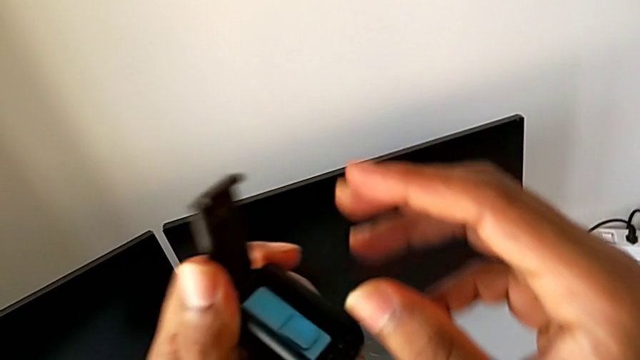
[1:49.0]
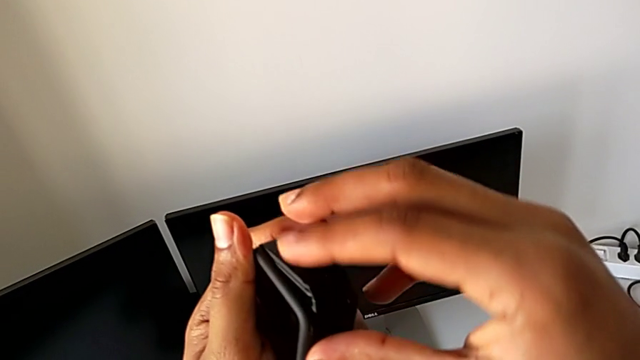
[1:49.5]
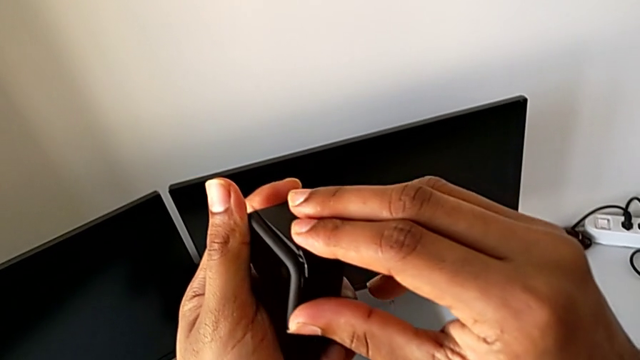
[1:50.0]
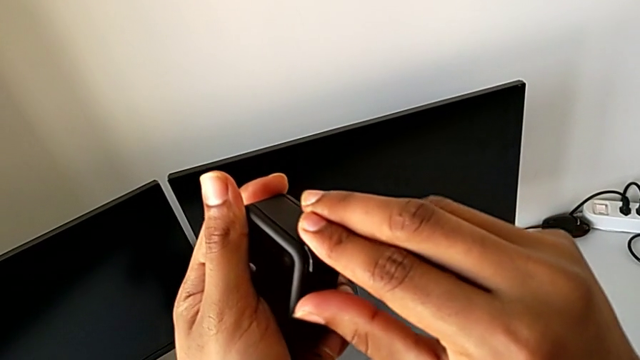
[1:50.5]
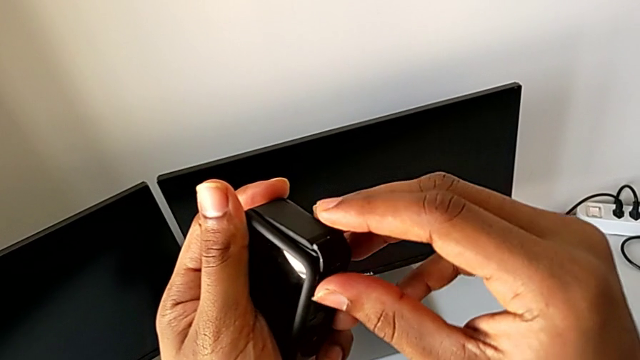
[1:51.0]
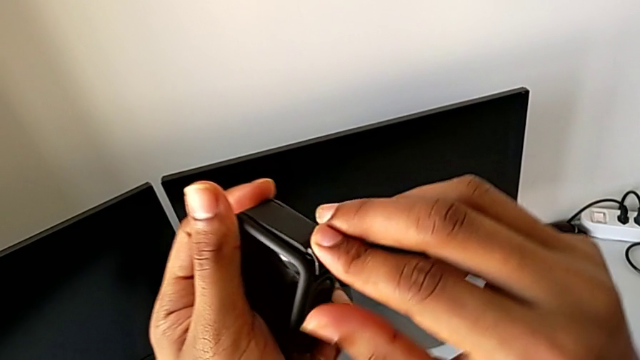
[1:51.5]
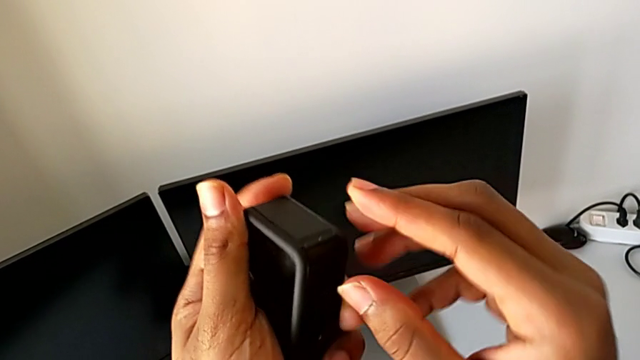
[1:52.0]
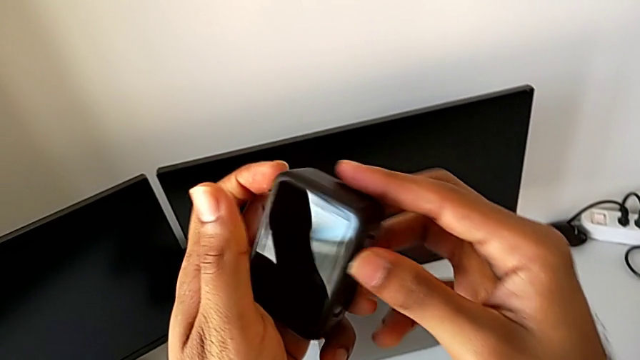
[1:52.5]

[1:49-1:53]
The camera wearer is changing the SD card of the GoPro. They close the battery door.

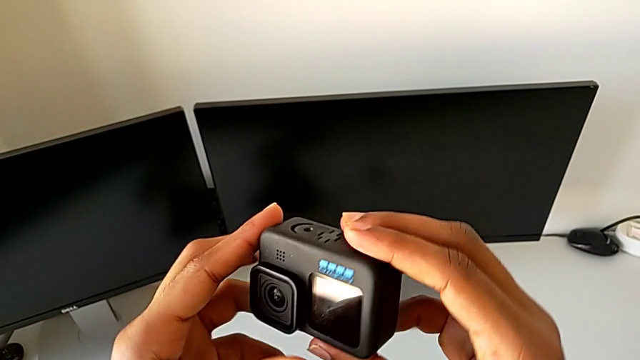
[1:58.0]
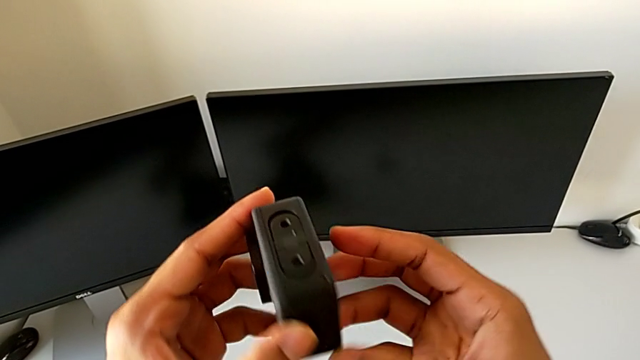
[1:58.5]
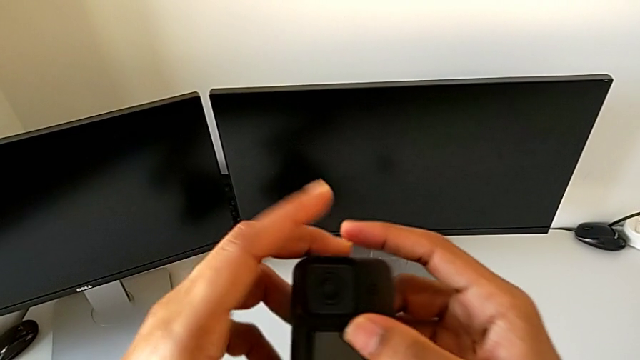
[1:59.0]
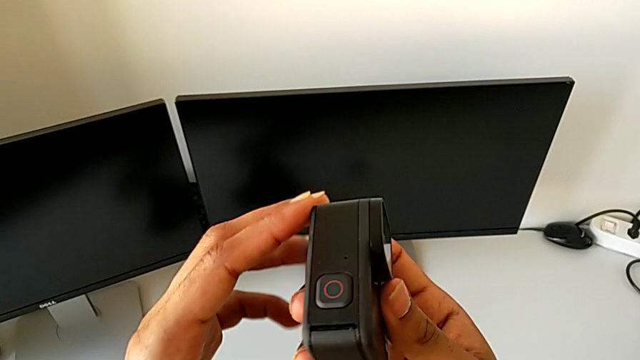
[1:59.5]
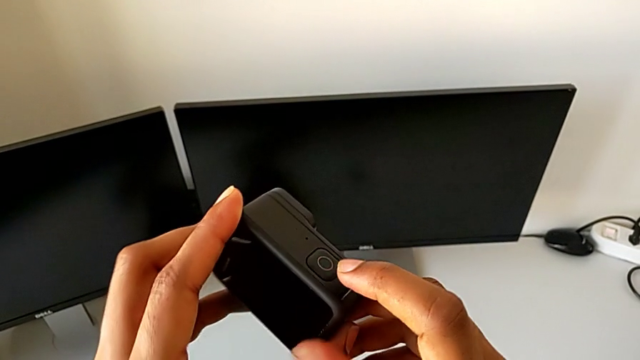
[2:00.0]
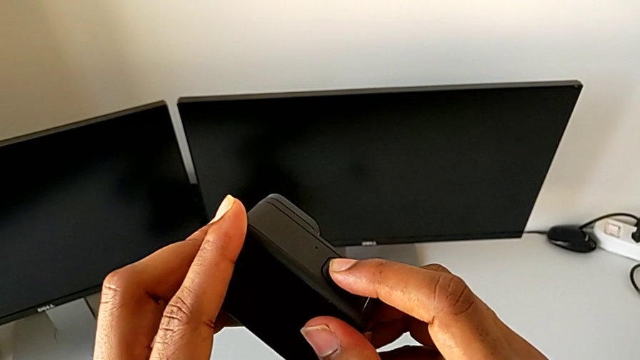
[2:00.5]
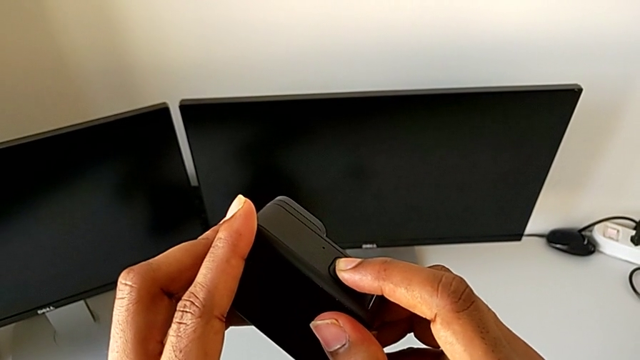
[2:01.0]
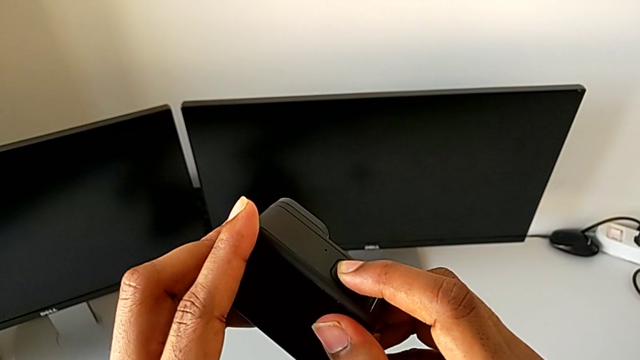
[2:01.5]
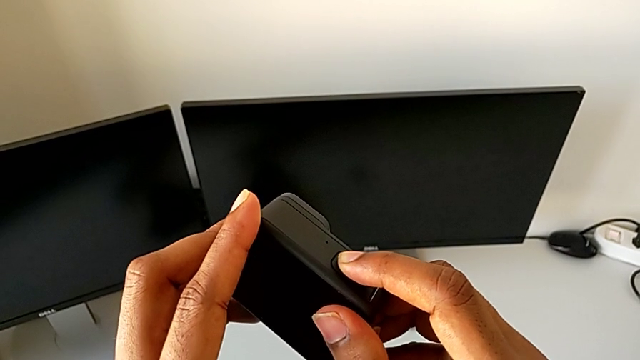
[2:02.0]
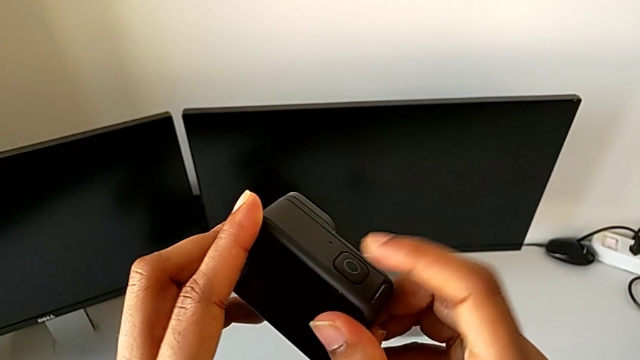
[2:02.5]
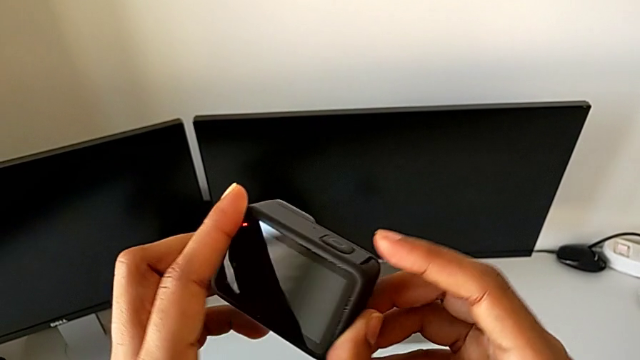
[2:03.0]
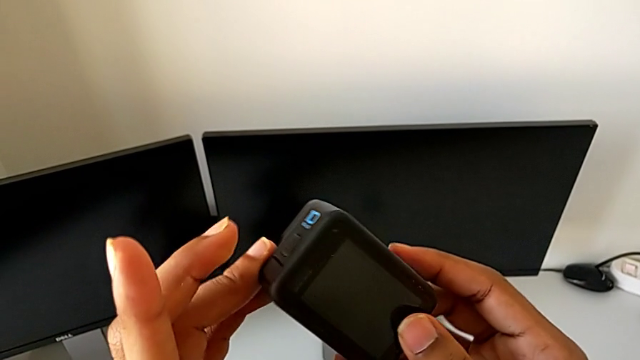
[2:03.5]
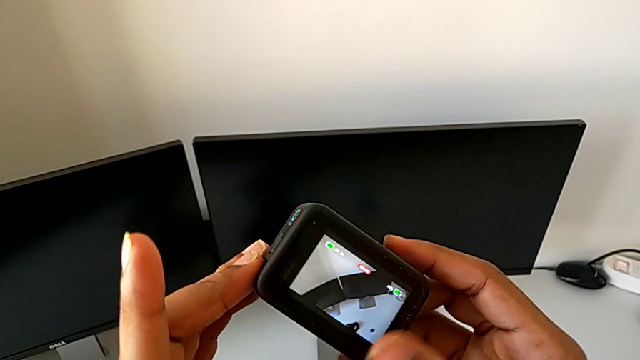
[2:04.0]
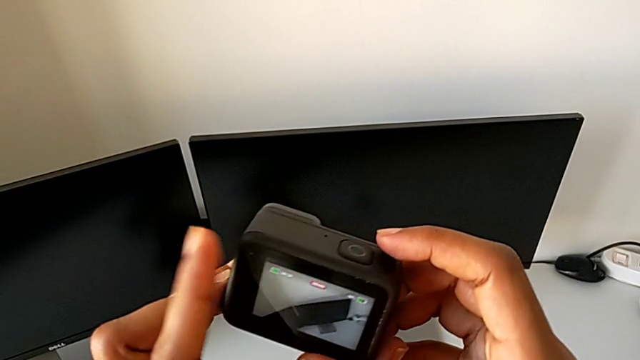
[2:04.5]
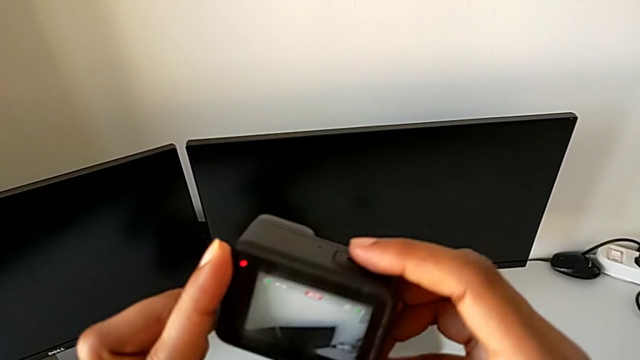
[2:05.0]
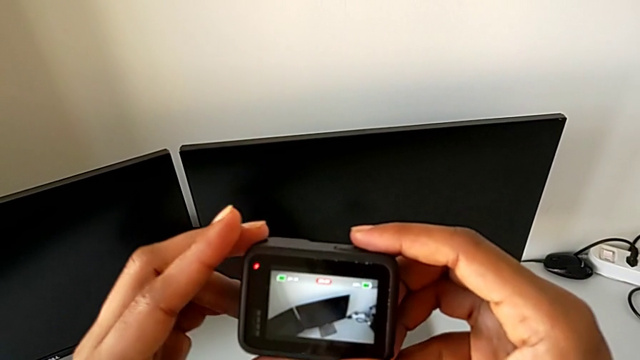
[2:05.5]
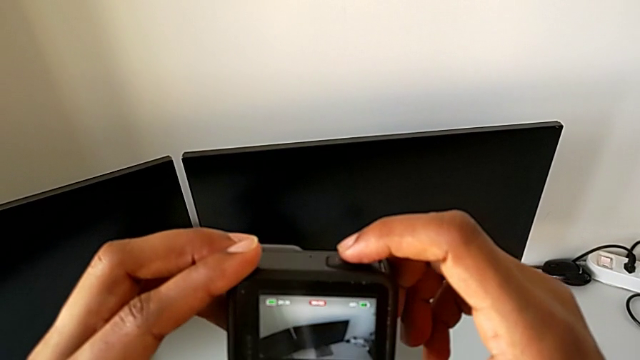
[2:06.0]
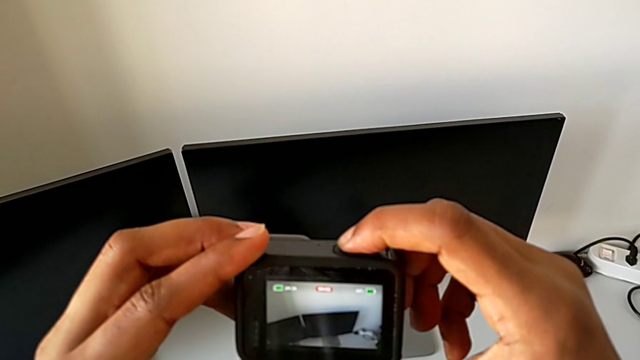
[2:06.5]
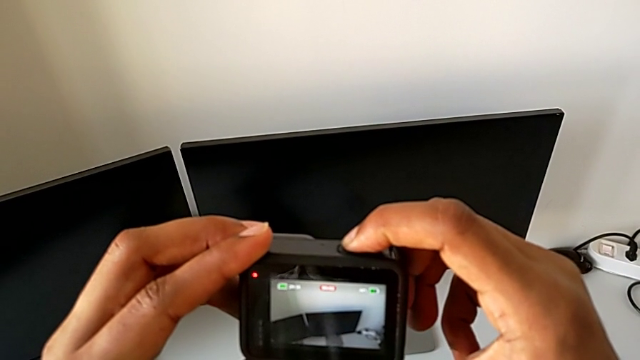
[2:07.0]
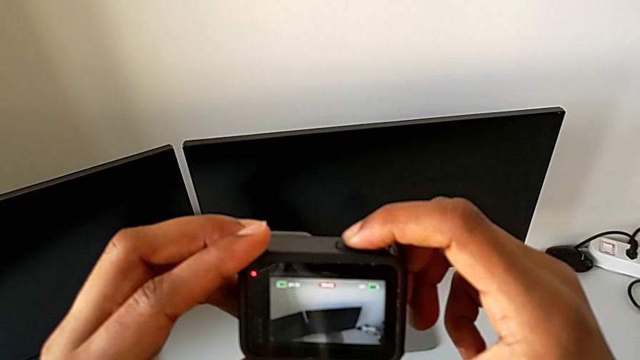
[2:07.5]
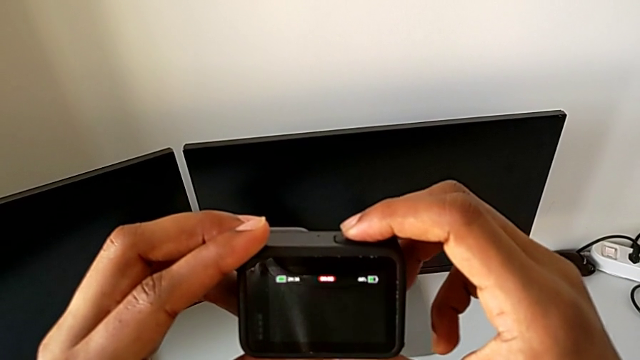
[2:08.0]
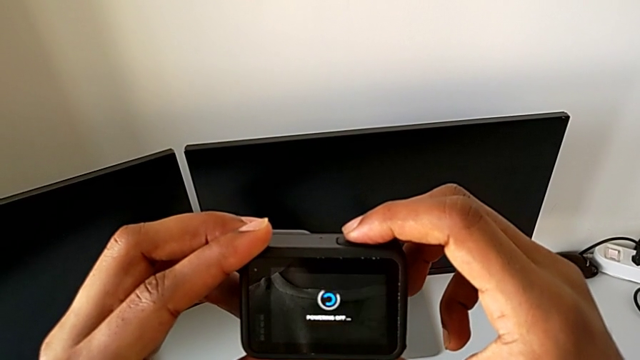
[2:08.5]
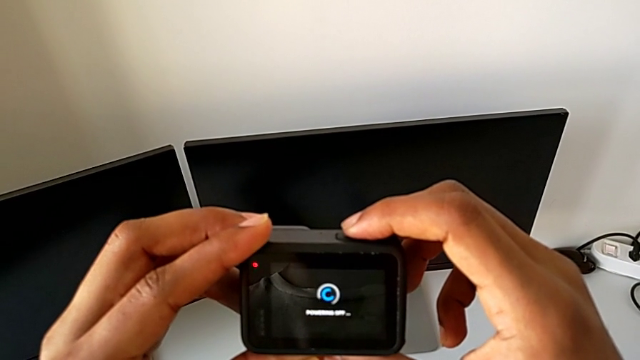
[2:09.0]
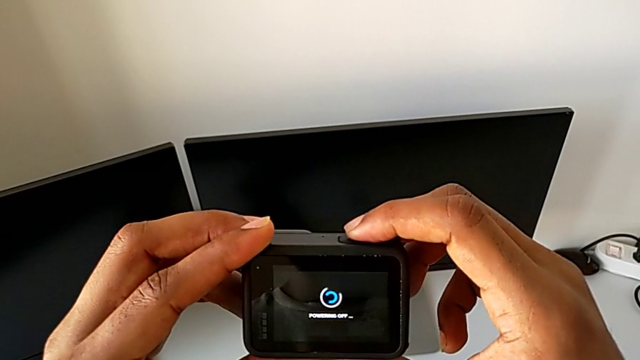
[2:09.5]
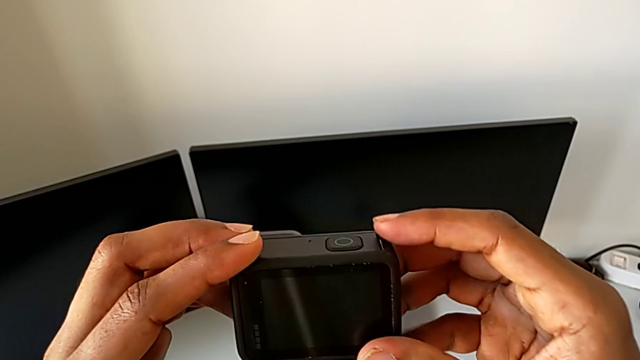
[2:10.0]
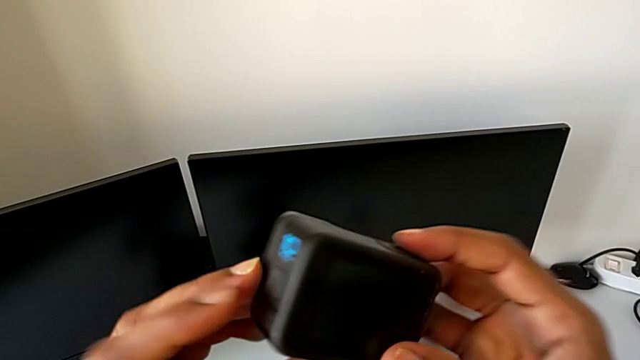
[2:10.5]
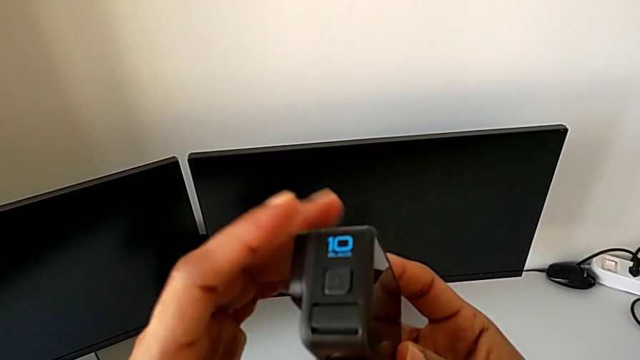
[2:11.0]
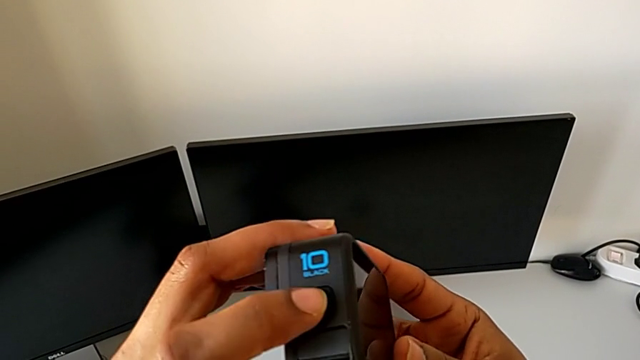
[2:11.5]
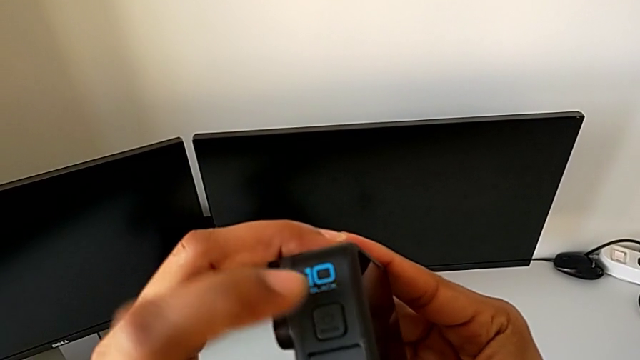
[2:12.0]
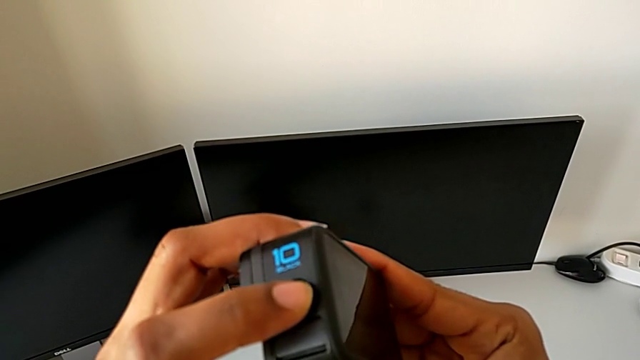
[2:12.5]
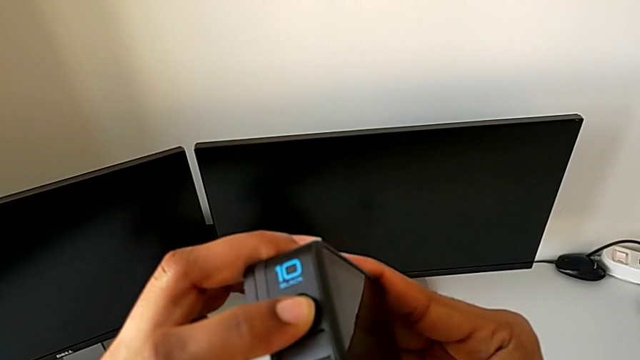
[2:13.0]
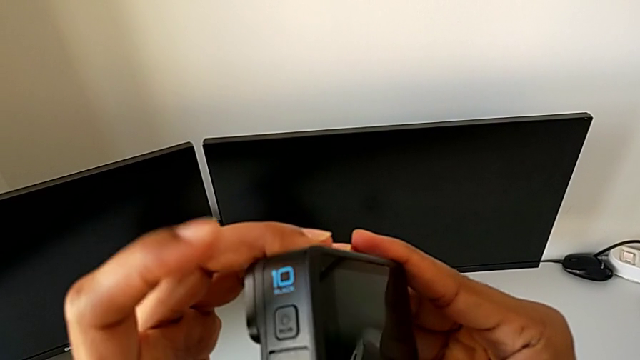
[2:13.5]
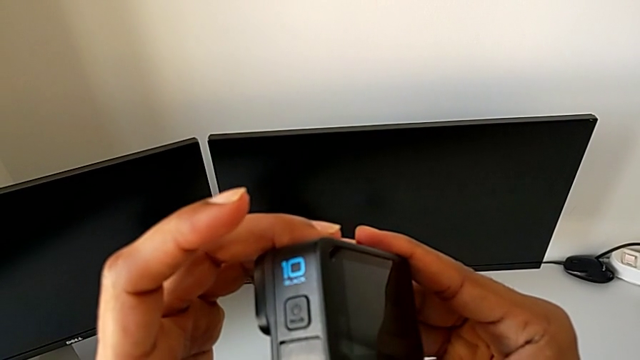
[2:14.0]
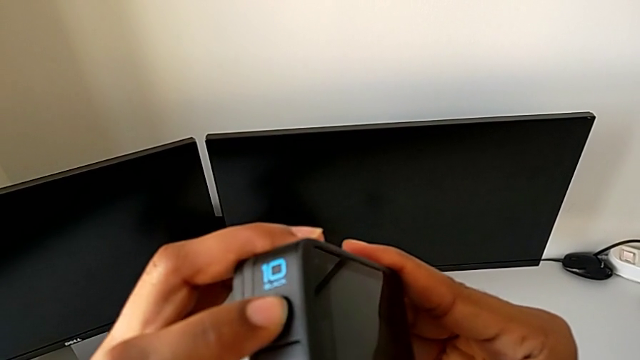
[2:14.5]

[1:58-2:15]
The camera wearer is turning on their GoPro. They inspect the GoPro, wrongly press the button, press the button, turn on the GoPro and press the button.
